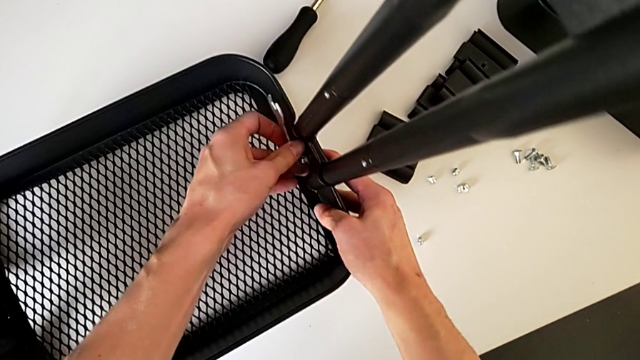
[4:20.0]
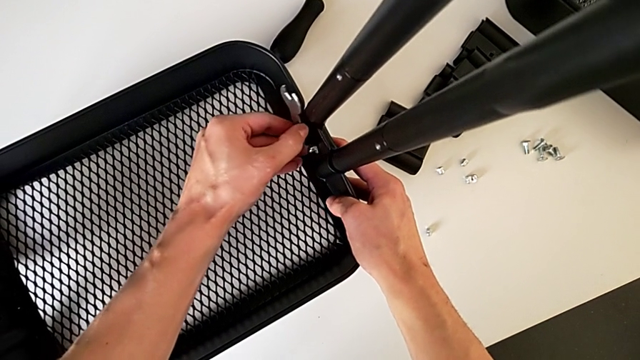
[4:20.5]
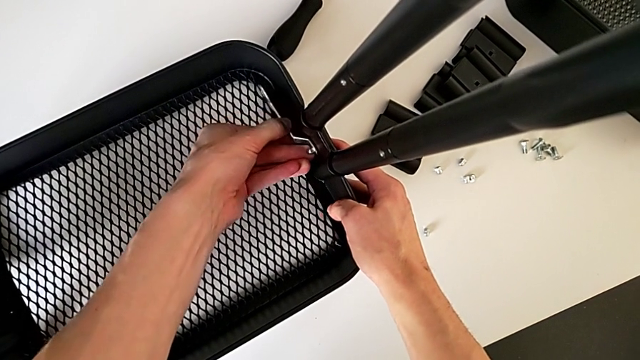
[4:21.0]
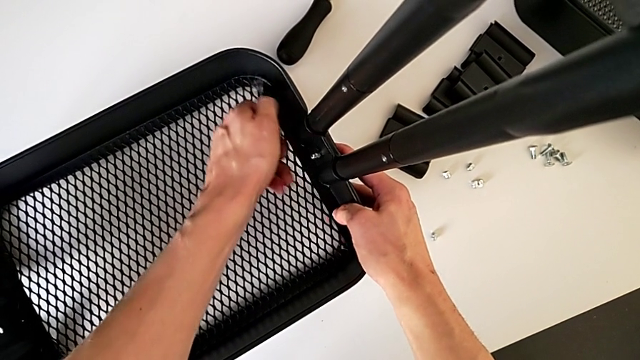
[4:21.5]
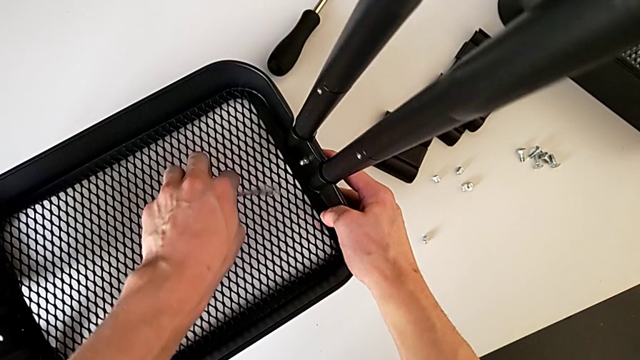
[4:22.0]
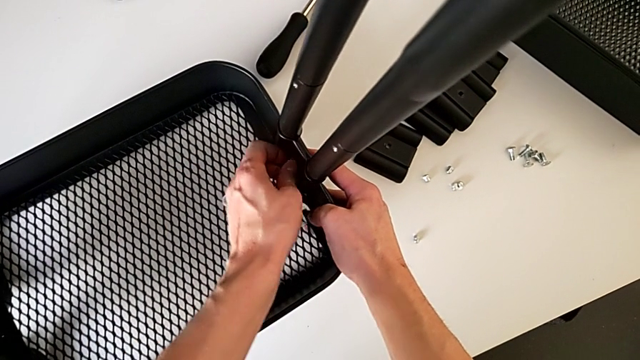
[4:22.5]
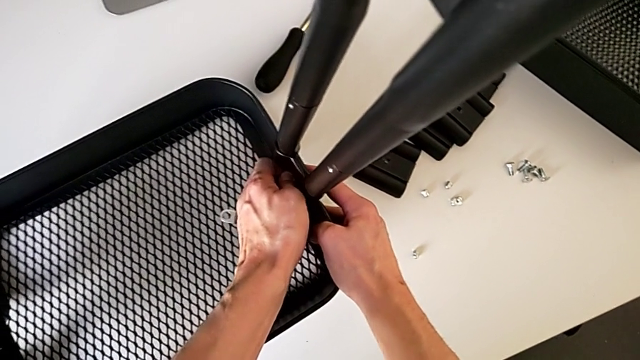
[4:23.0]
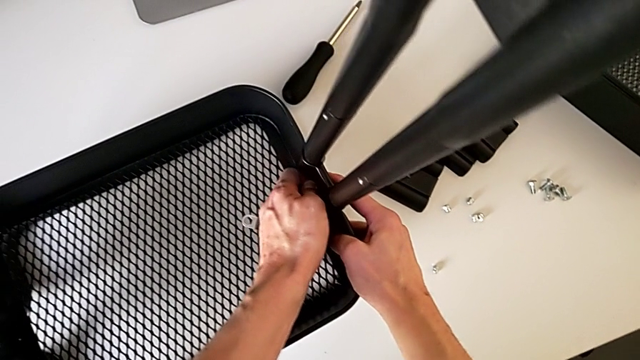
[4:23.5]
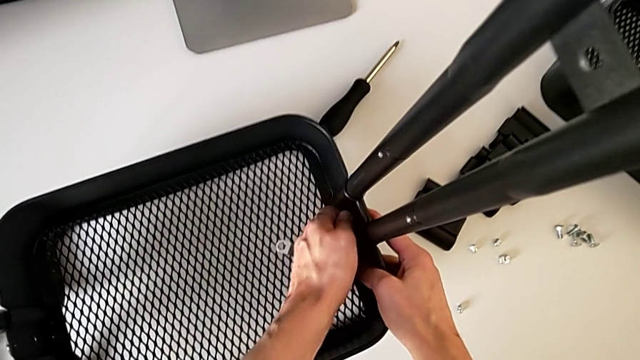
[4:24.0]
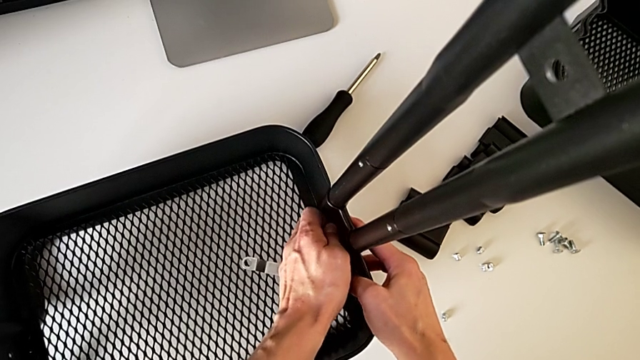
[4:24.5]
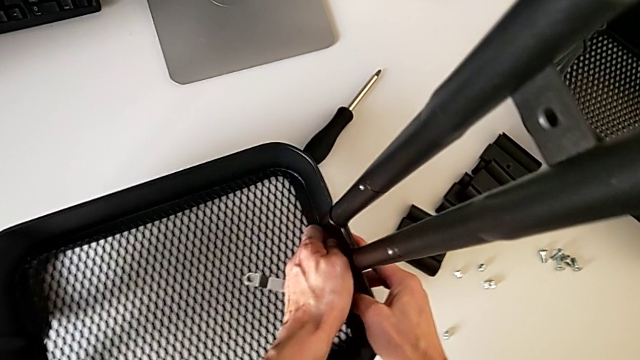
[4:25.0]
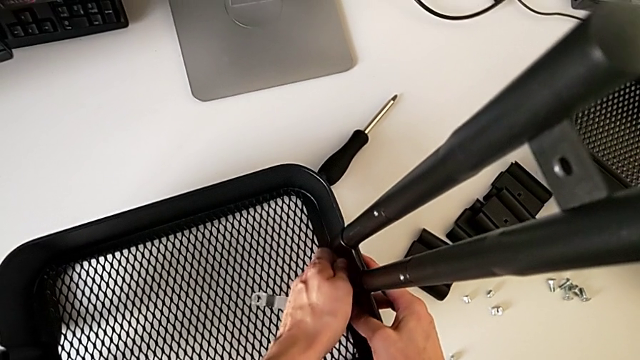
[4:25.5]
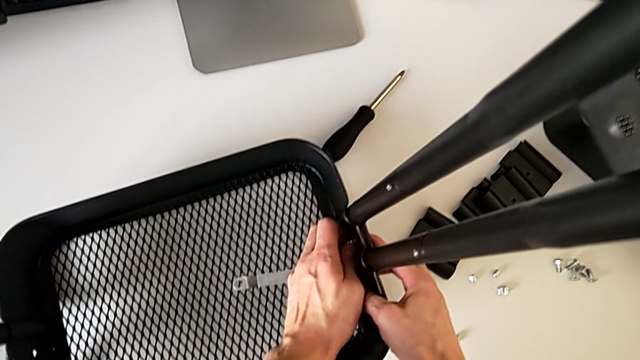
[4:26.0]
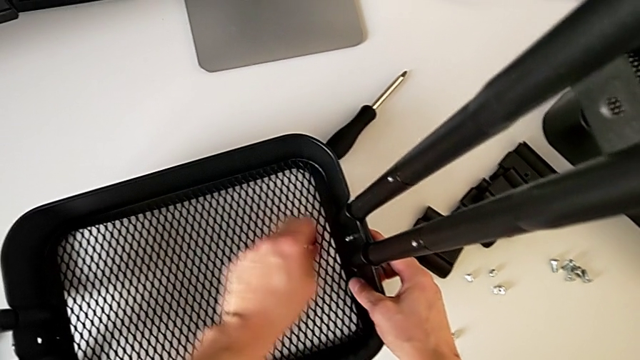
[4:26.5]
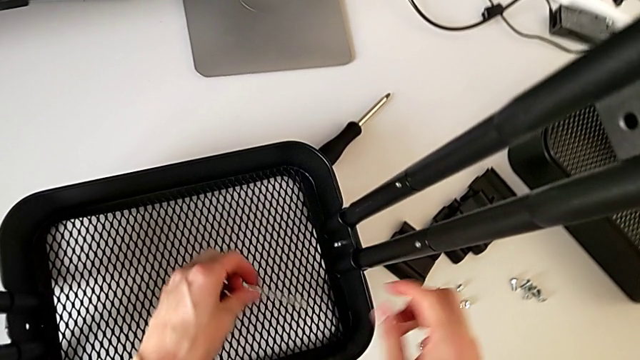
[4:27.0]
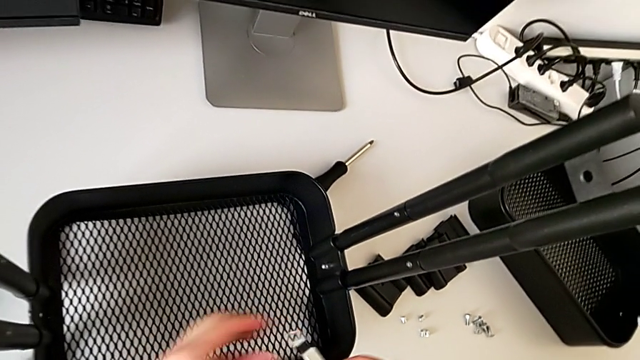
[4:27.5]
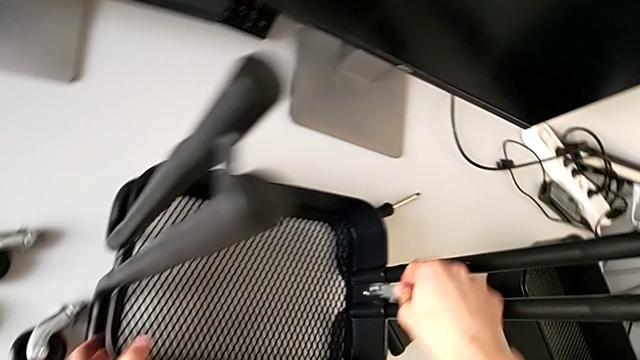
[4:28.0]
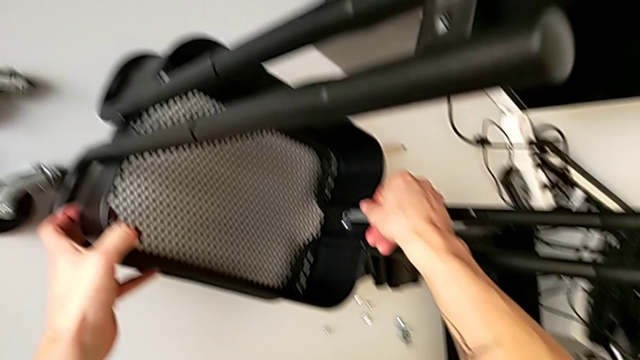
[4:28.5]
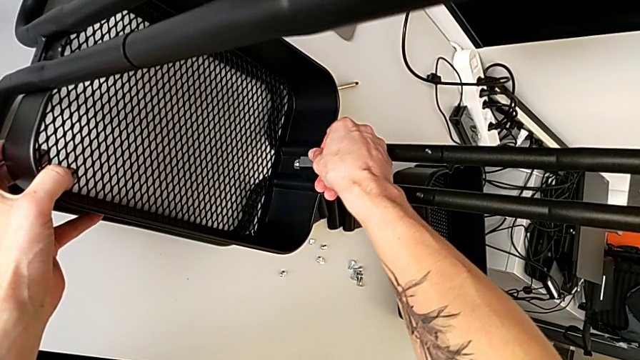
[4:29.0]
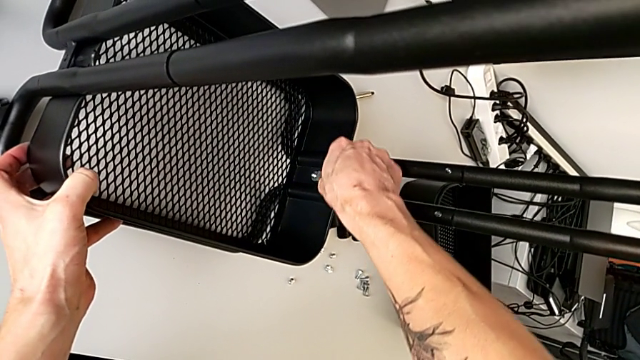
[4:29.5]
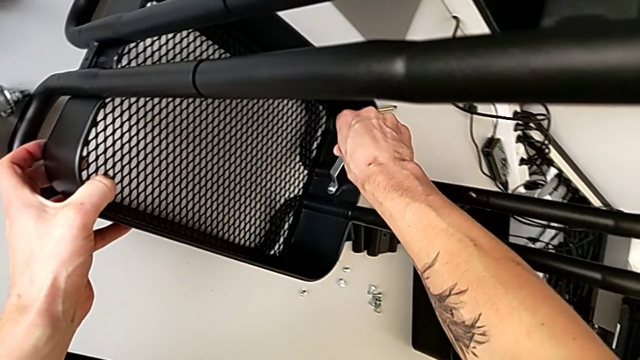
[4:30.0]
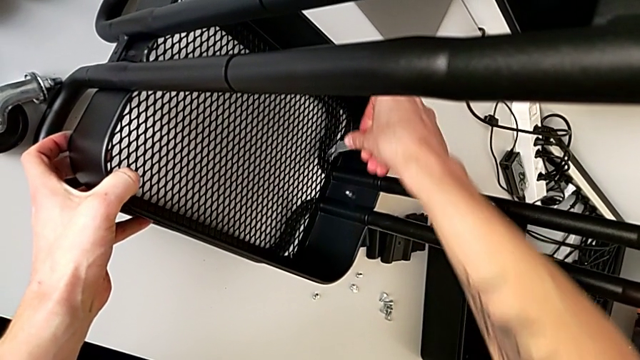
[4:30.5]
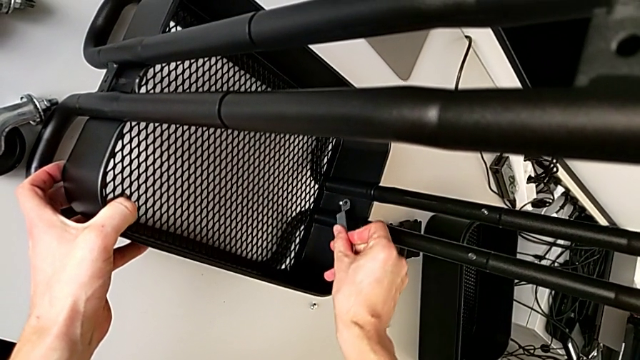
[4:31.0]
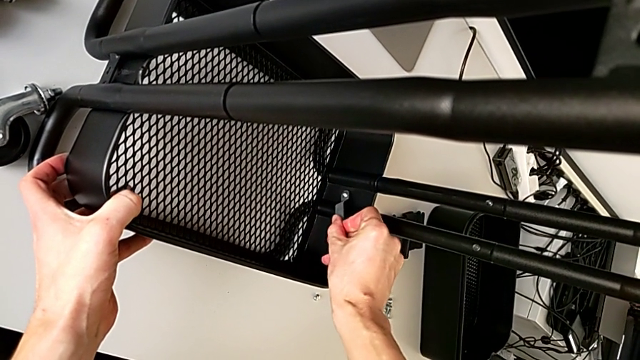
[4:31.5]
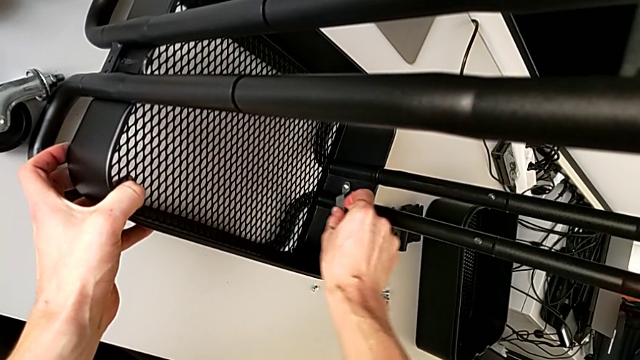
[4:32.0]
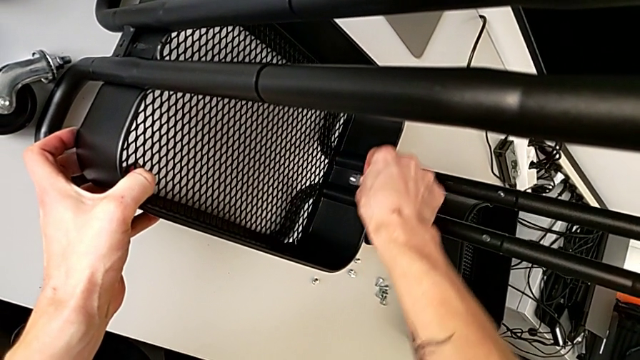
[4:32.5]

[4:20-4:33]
The camera wearer is disassembling the bottom tray of the furniture. They withdraw the hexagonal wrench, place it, wrongly unscrew the hexagon cap nut by hand, grab the hexagonal wrench twice, insert it and unscrew the hexagon cap nut.

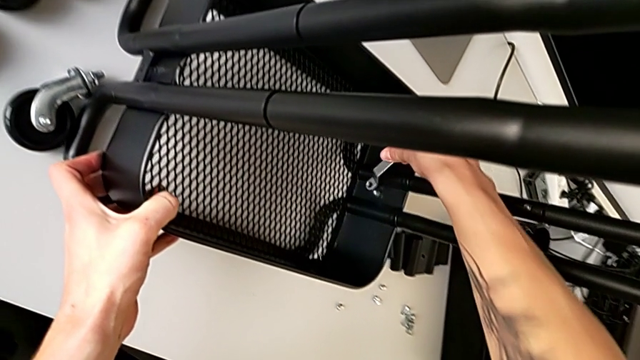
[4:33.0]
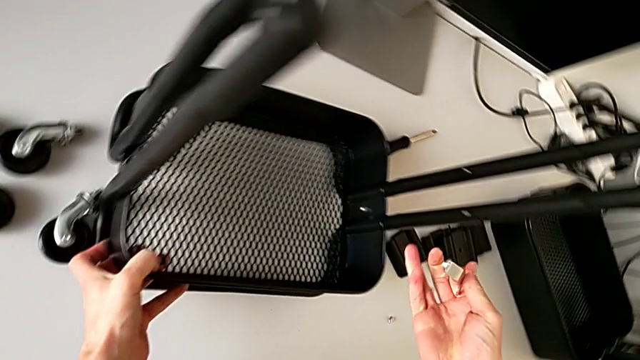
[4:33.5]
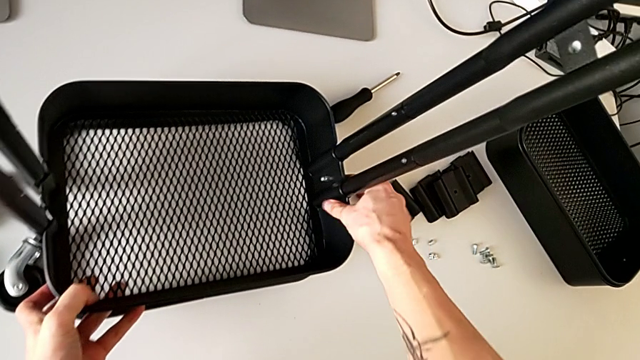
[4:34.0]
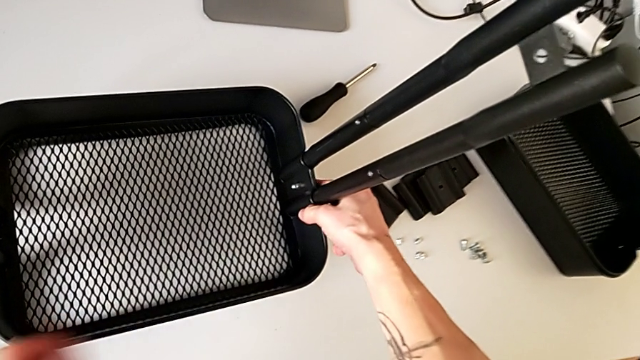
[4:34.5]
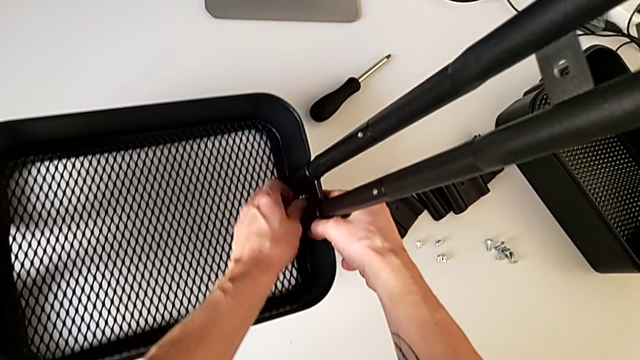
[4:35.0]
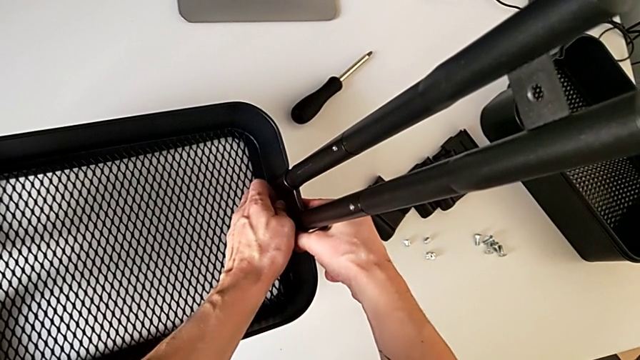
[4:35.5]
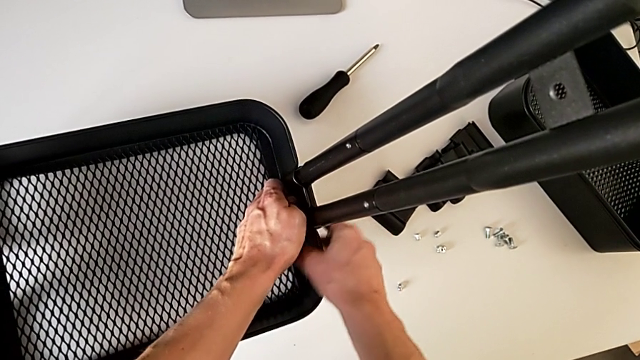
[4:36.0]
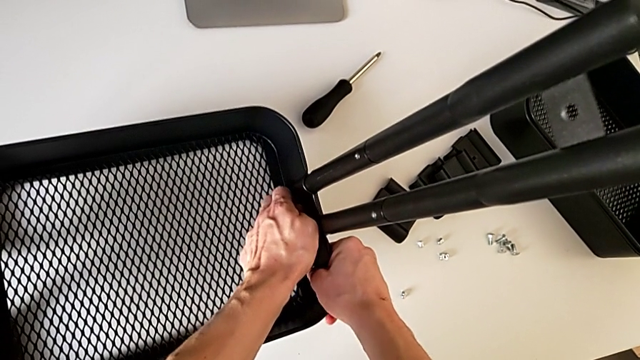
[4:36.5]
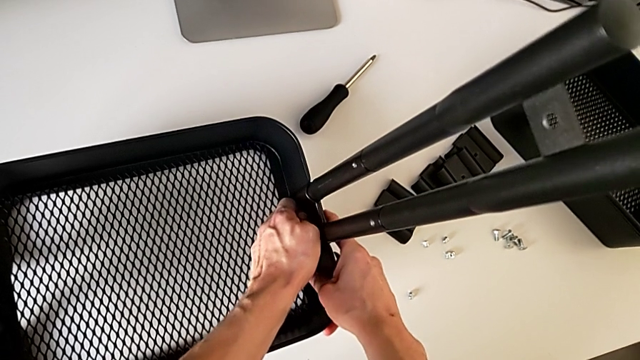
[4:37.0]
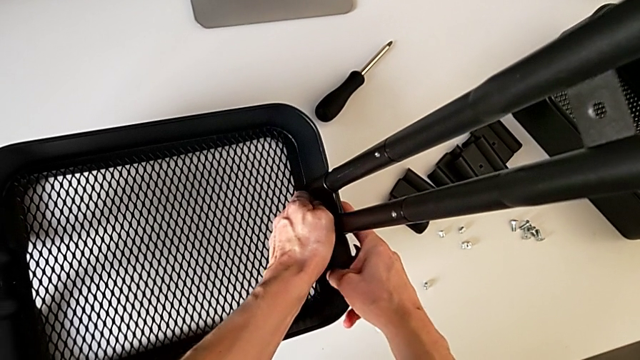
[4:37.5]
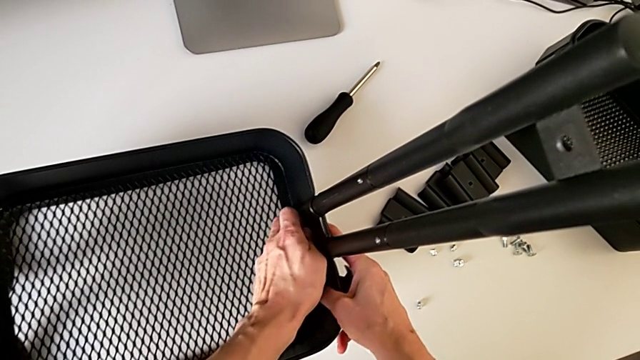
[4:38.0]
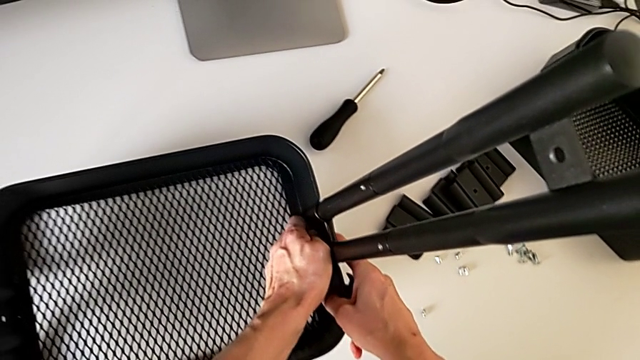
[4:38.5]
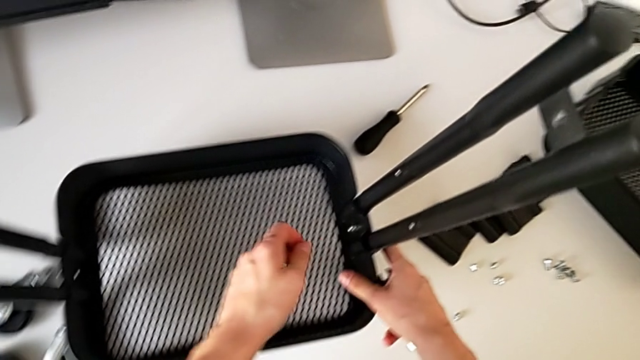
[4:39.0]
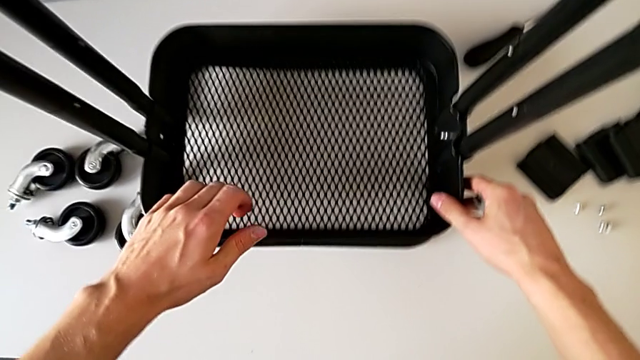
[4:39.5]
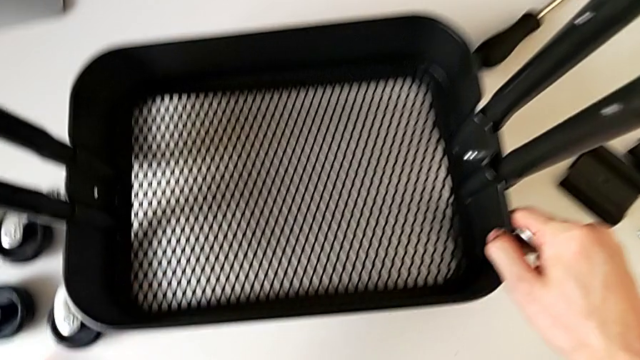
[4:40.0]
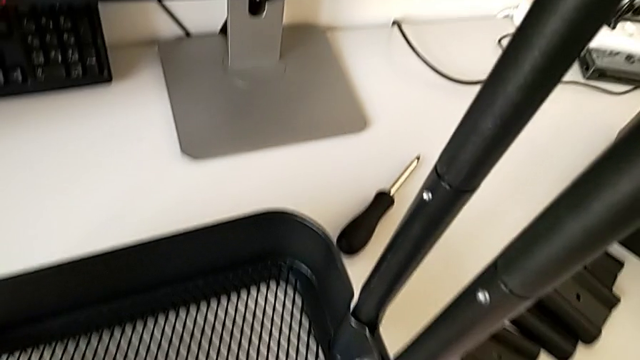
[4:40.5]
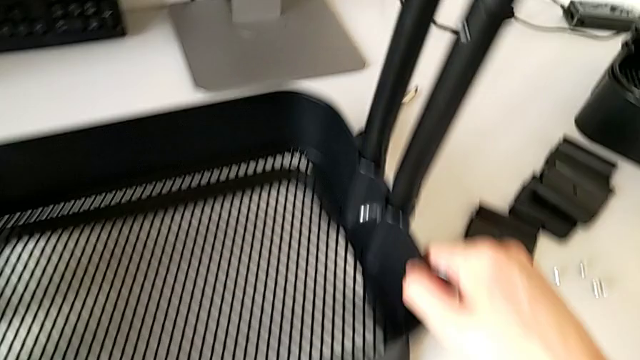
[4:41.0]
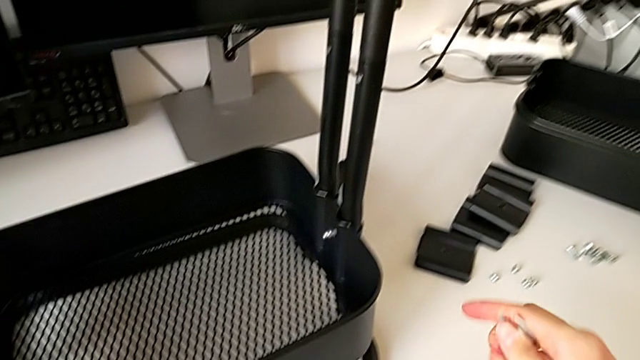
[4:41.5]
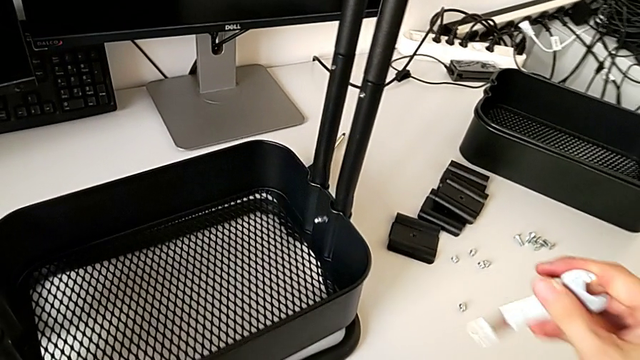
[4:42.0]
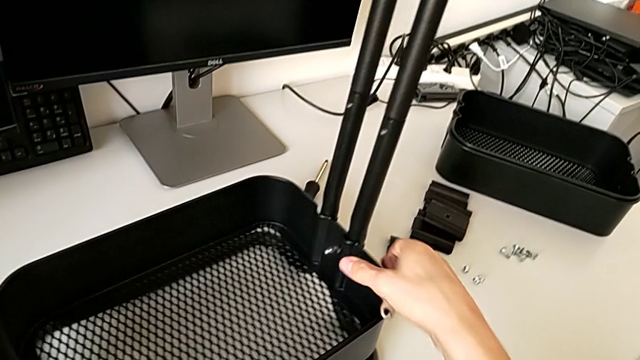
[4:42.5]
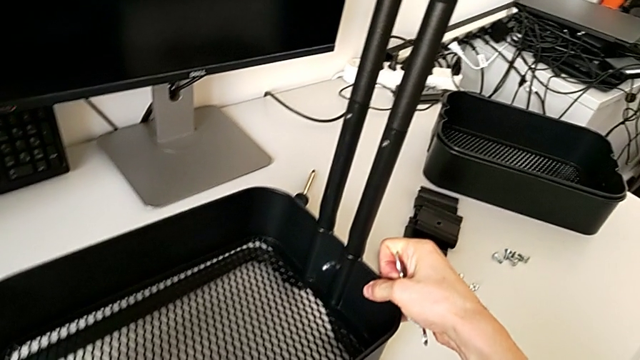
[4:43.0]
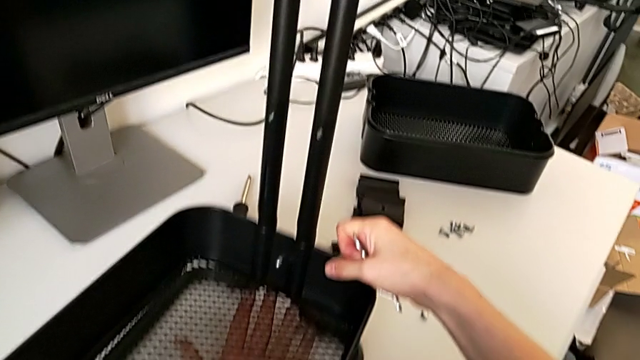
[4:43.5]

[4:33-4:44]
The camera wearer is disassembling the bottom tray of the furniture. They withdraw the hexagonal wrench, inspect the hexagon cap nut and inspect the grid tray.
